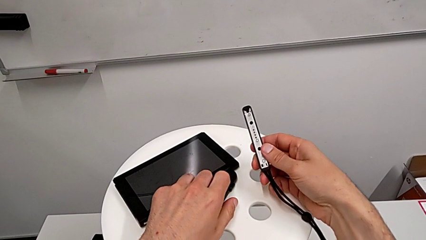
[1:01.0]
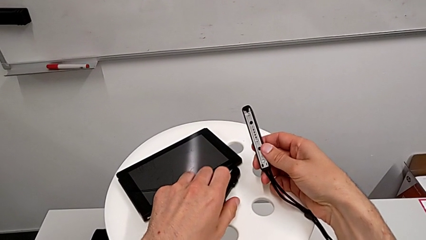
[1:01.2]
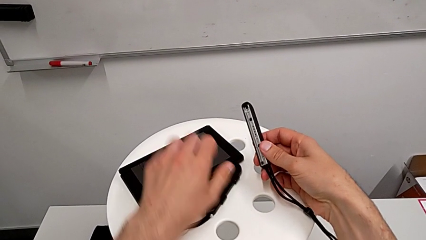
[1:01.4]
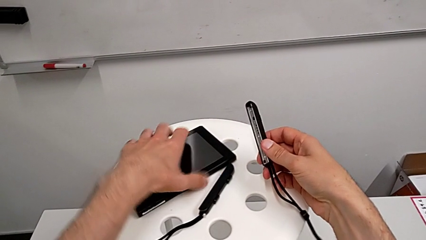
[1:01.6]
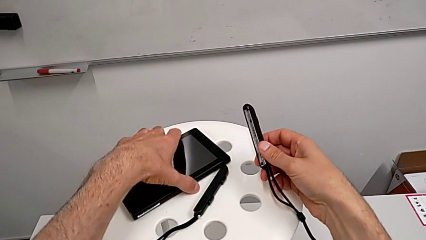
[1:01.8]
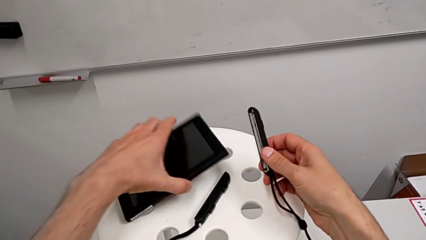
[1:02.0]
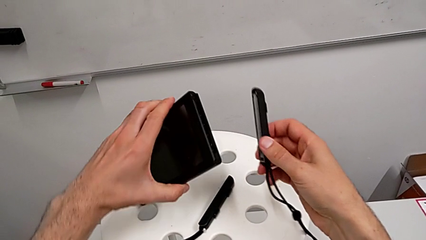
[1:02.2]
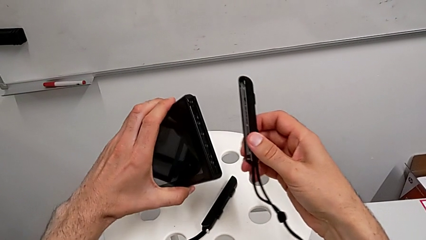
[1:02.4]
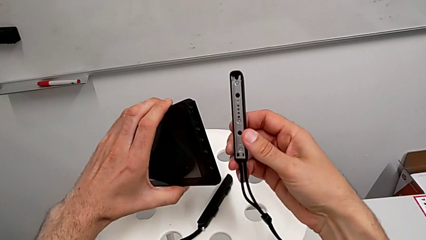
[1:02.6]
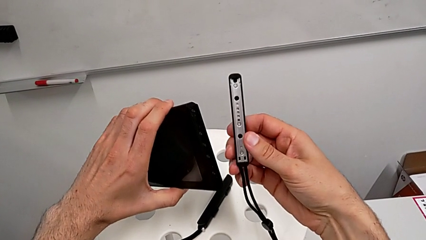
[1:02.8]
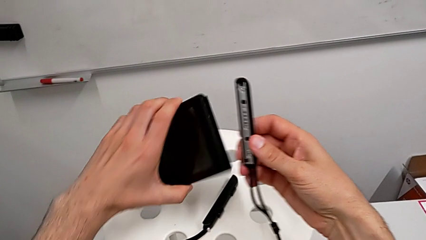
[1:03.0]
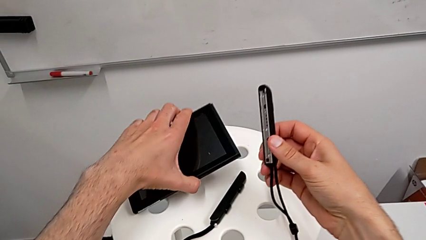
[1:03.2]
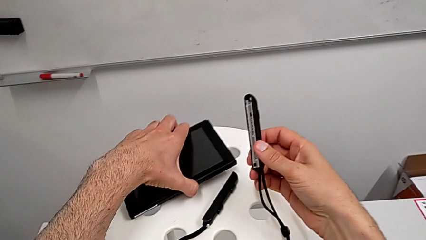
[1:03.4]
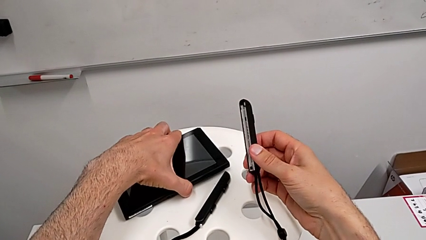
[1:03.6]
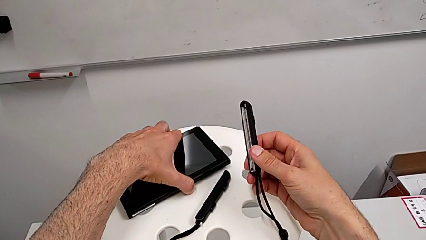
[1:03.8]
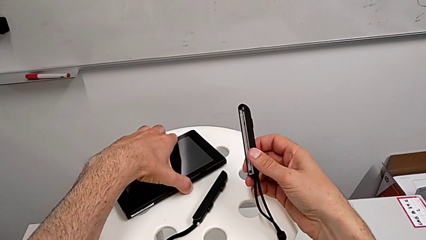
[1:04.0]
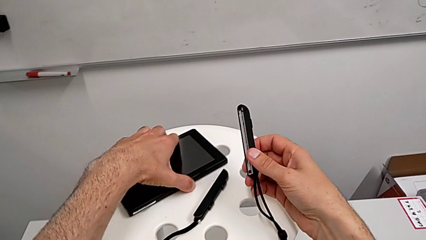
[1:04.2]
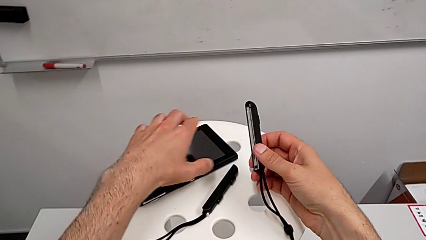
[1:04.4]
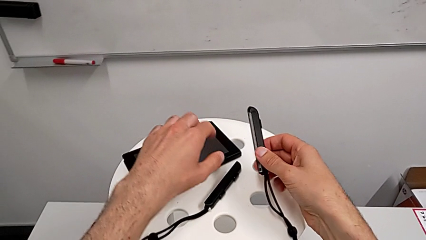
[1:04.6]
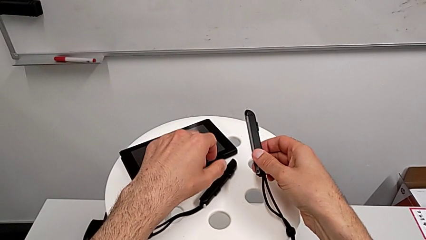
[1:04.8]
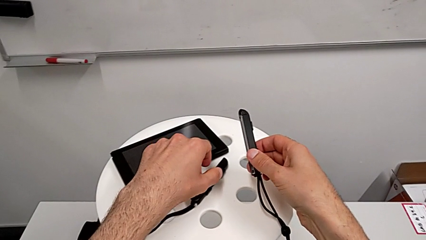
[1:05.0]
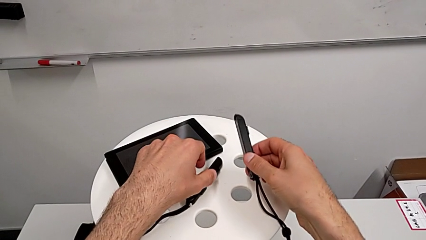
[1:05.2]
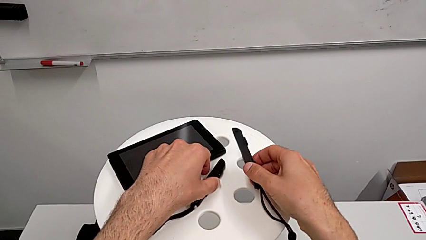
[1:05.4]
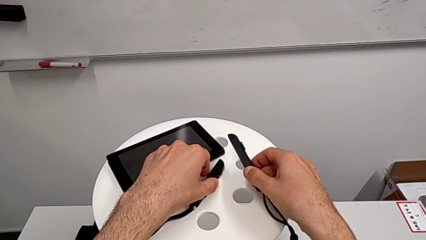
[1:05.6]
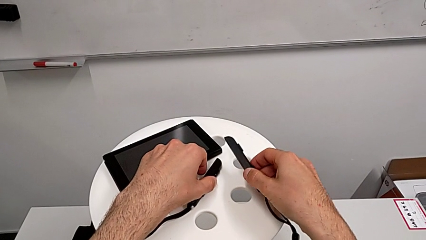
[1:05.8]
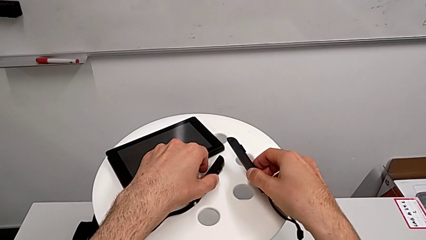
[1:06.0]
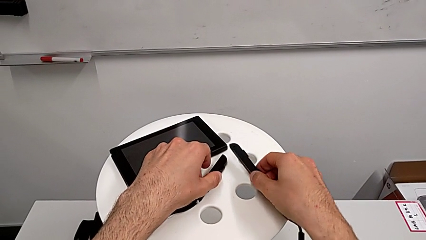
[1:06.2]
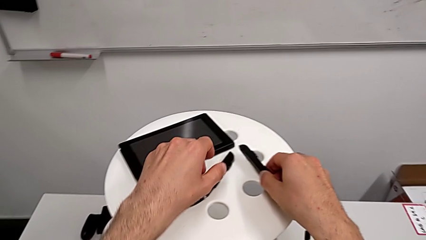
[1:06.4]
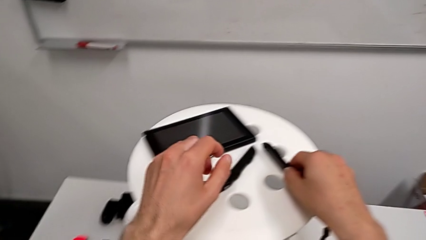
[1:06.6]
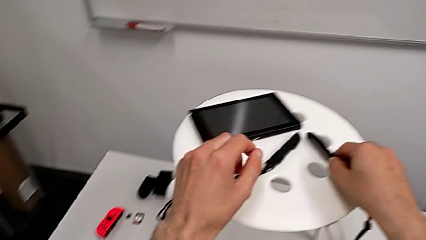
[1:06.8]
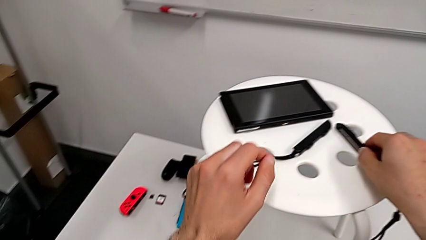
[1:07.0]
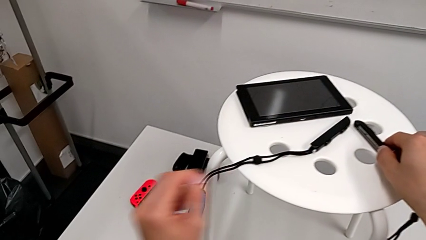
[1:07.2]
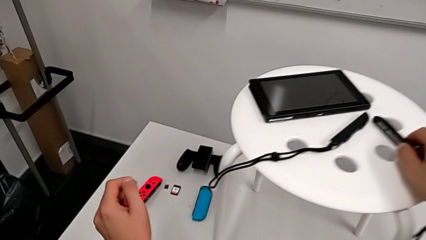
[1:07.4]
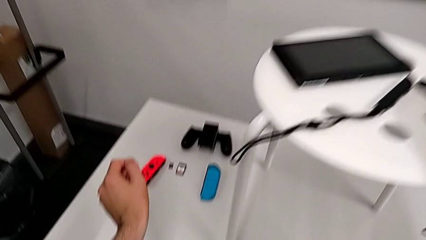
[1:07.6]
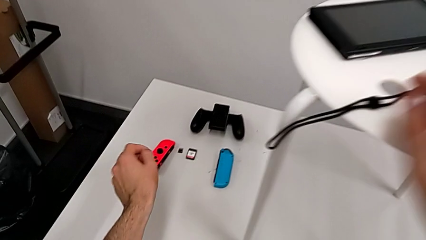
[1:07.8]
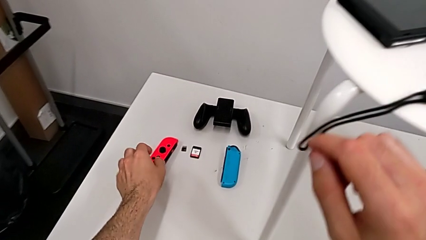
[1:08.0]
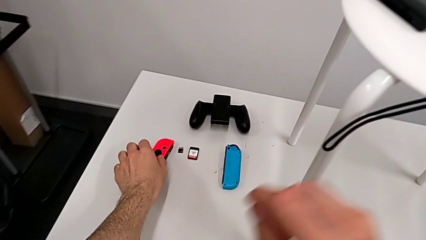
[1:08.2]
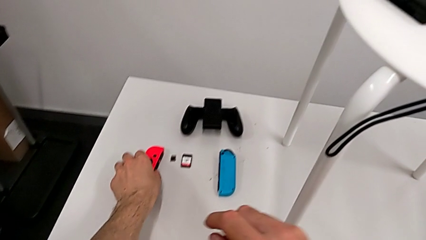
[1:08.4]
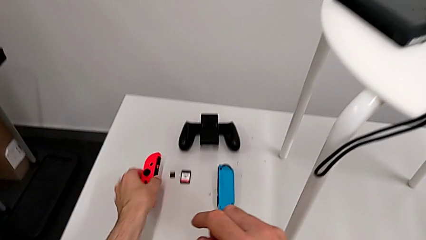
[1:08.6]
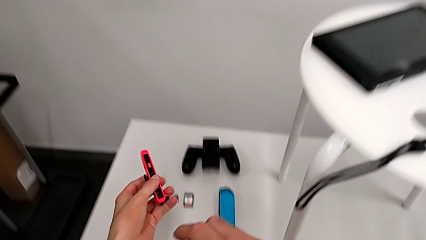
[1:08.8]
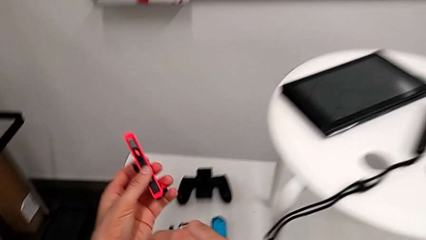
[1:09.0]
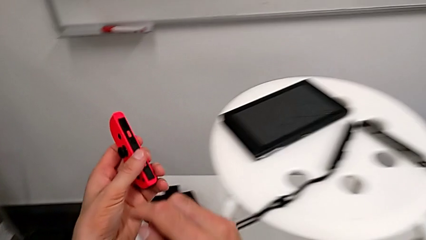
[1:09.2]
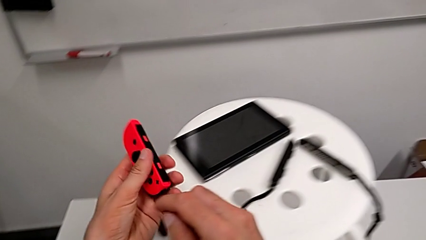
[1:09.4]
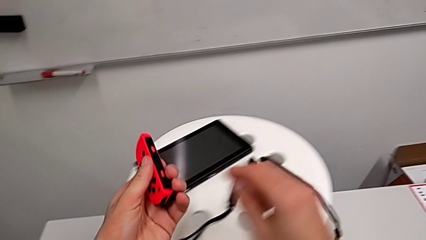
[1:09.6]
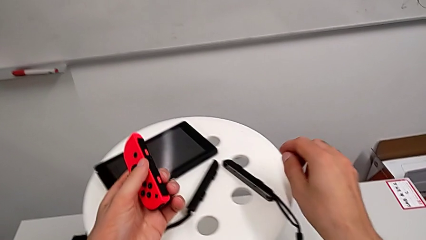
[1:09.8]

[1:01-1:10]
The camera wearer is assembling the Joy-Con controllers from the Nintendo Switch to the Joy-Con straps. They keep placing the Joy-Con strap and grab the Joy-Con controller.

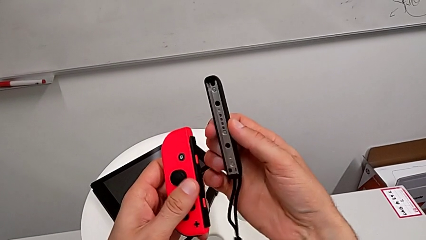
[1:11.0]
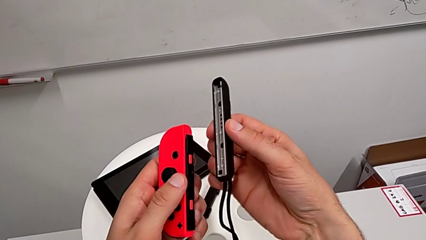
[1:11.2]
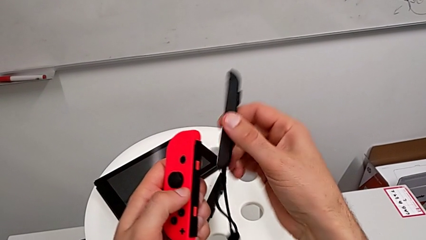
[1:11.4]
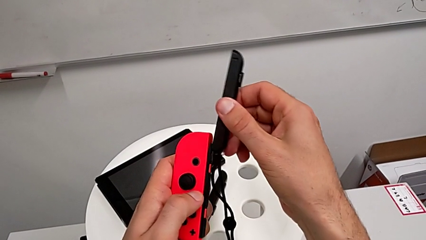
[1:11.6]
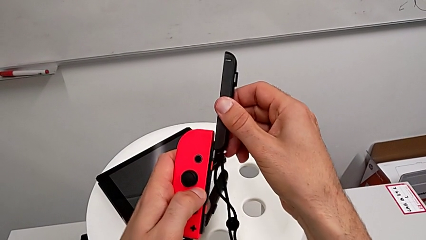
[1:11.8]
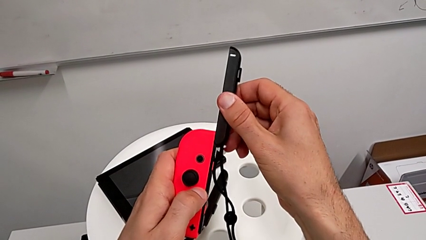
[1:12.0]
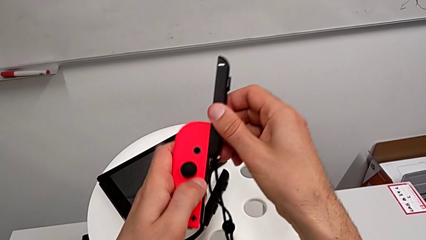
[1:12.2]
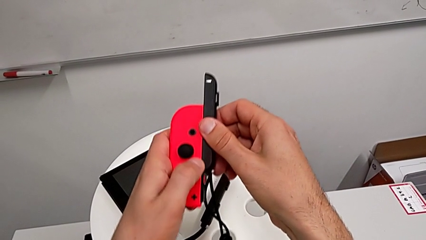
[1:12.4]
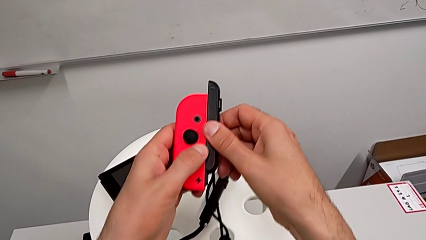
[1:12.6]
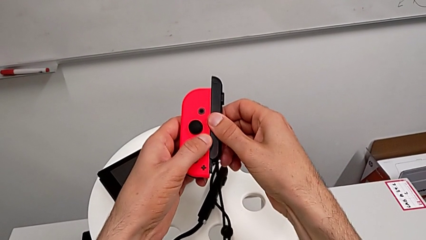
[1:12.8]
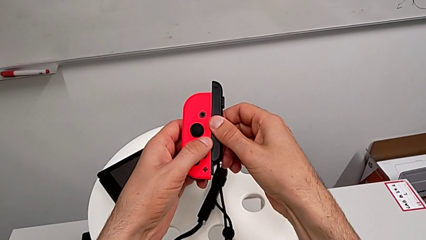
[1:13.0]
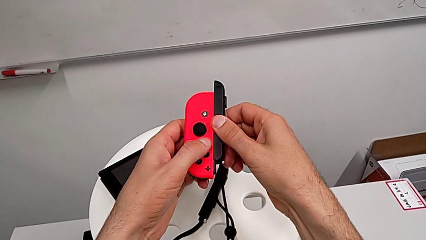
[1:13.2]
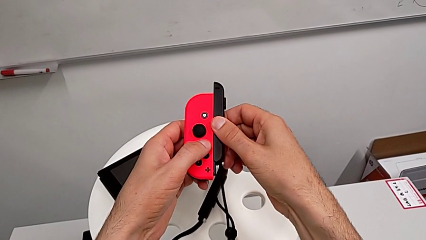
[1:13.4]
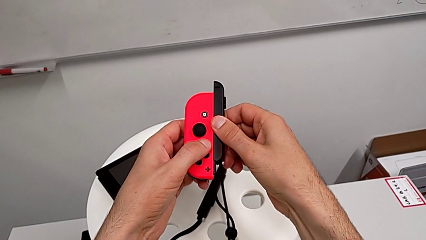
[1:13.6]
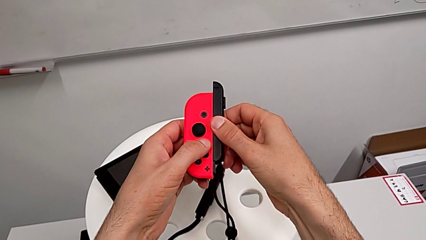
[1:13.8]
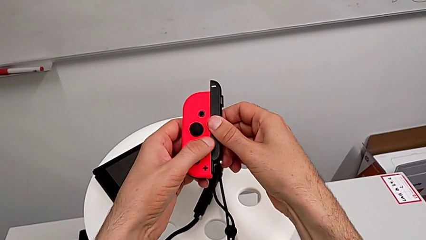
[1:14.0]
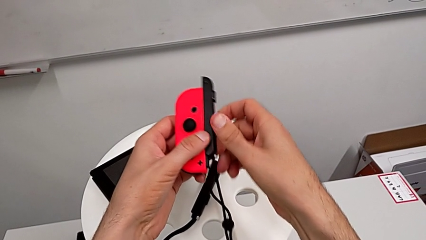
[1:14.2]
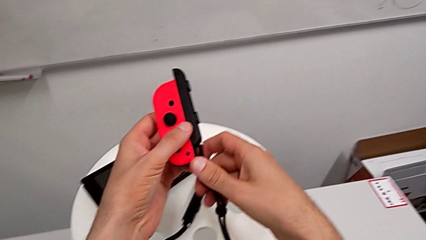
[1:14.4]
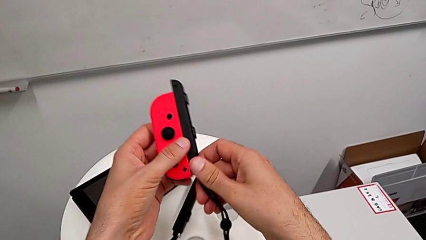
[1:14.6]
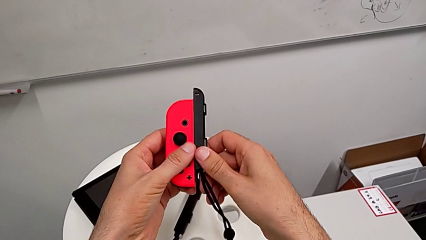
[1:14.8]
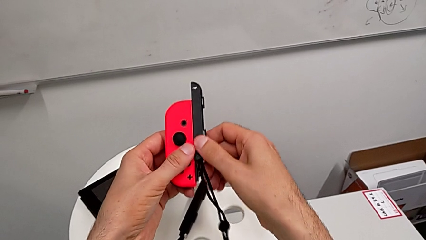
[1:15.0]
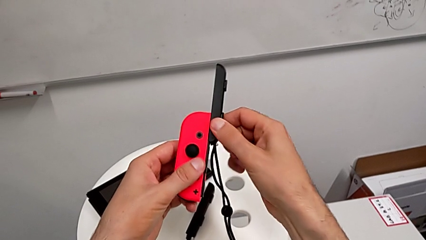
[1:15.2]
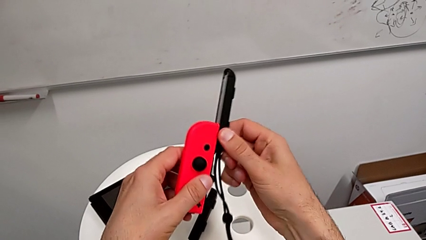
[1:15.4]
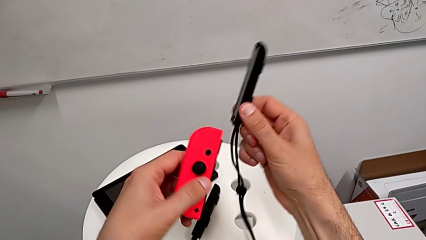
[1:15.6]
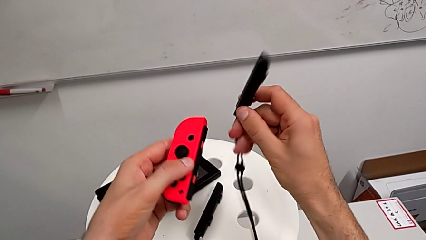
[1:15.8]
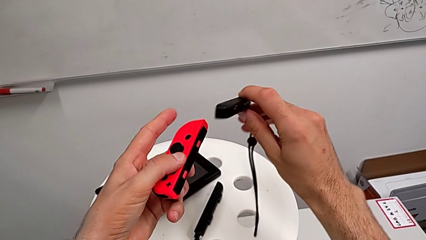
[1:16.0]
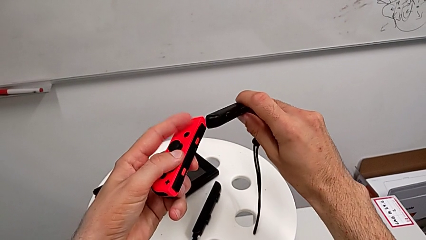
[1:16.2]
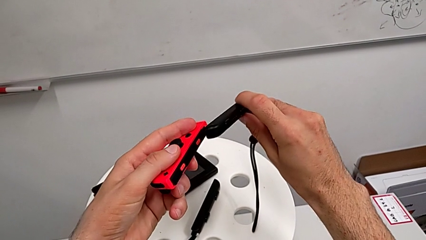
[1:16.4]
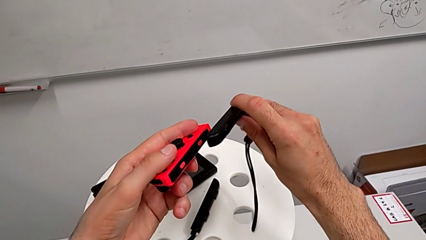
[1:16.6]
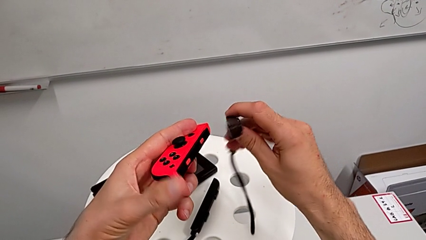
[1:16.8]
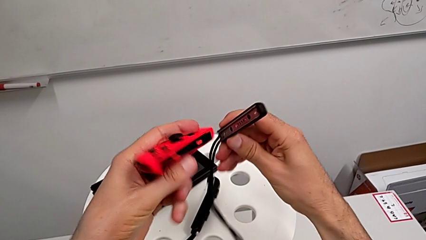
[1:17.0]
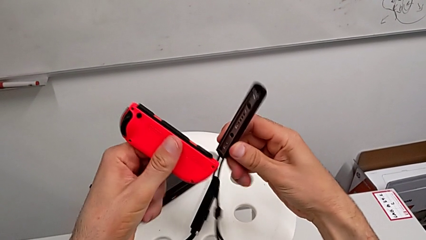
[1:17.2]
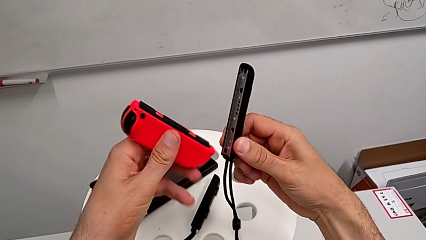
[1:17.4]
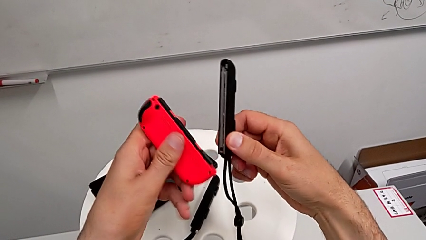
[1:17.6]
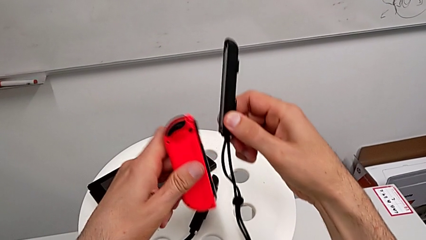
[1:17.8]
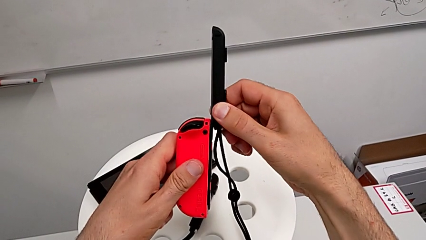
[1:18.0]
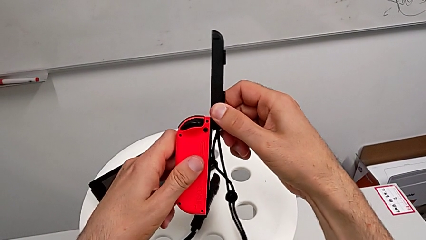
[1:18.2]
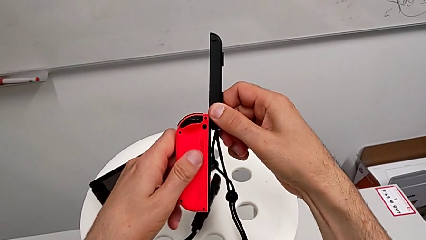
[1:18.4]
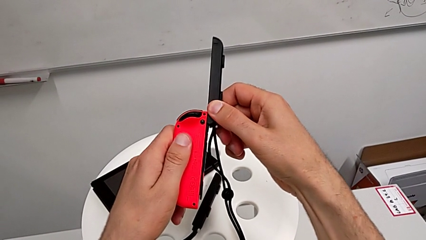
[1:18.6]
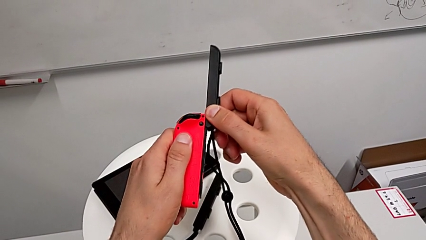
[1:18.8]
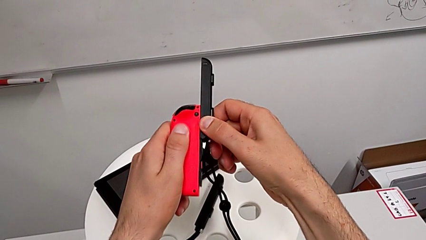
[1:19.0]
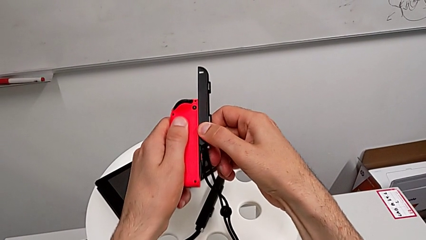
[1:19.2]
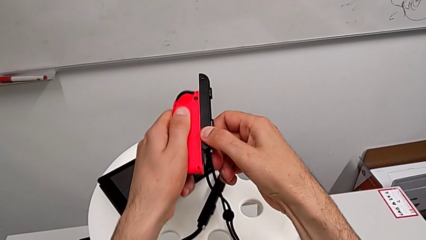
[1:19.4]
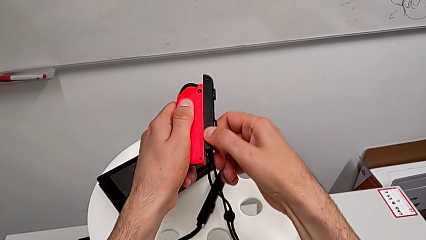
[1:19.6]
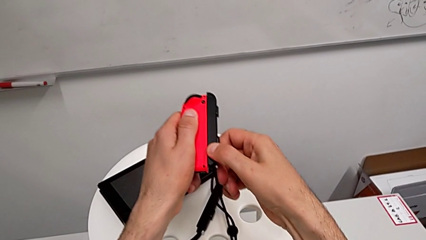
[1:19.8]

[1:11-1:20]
The camera wearer is assembling the console Joy-Cons to the controller case. They assemble the Joy-Con controller twice.
